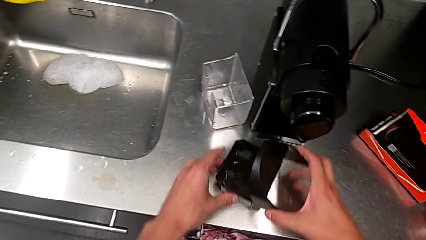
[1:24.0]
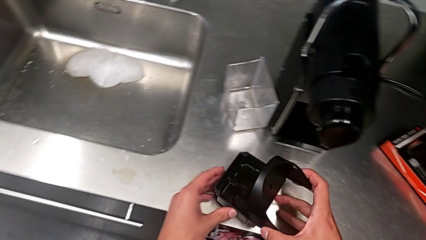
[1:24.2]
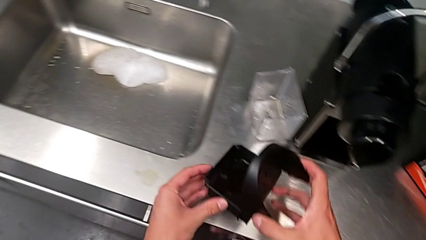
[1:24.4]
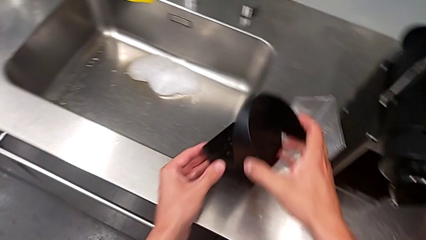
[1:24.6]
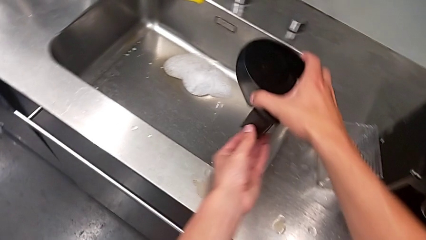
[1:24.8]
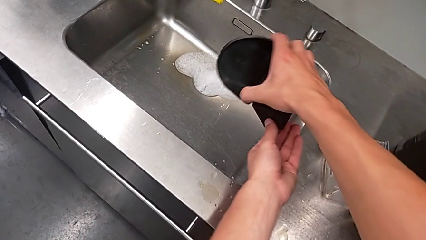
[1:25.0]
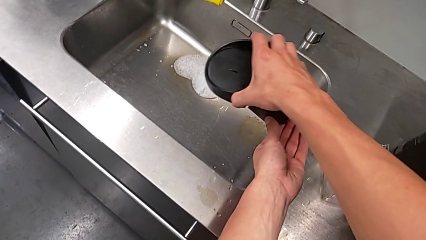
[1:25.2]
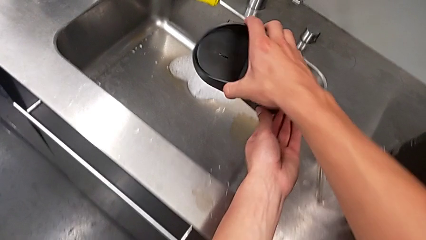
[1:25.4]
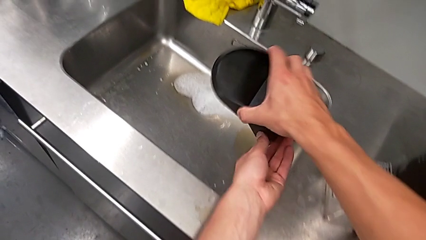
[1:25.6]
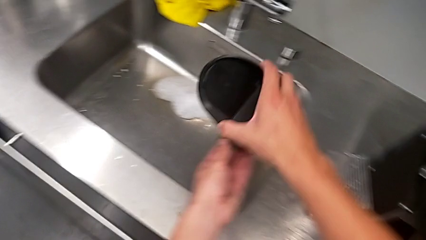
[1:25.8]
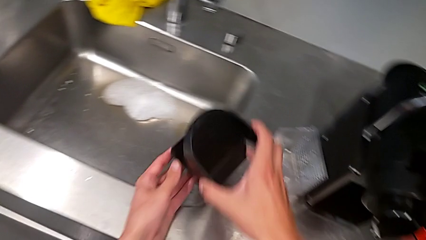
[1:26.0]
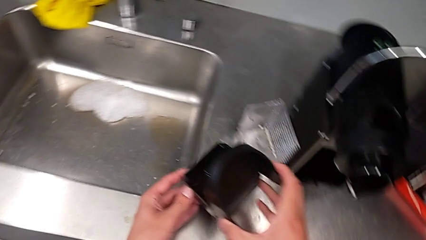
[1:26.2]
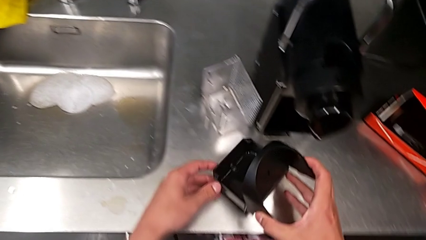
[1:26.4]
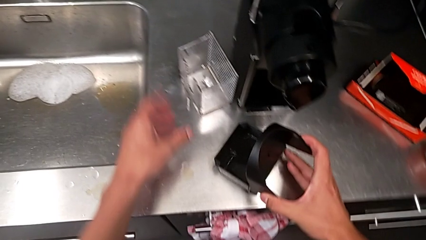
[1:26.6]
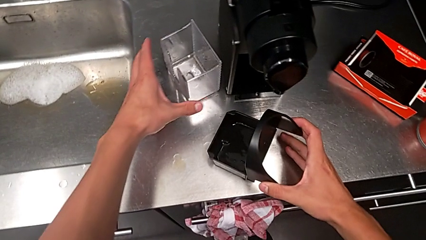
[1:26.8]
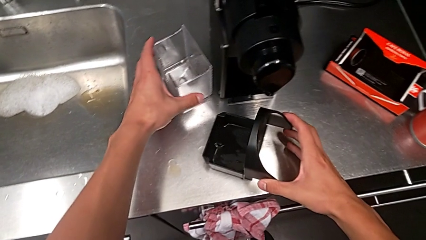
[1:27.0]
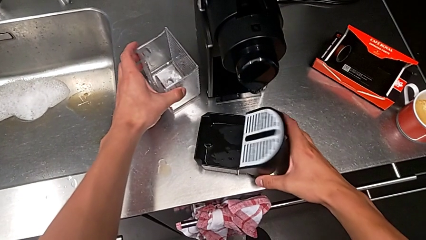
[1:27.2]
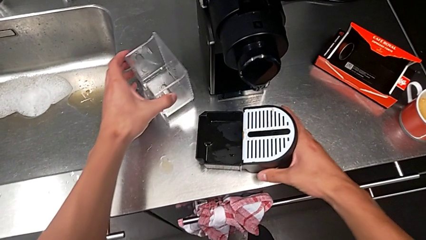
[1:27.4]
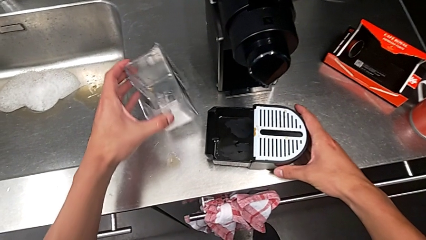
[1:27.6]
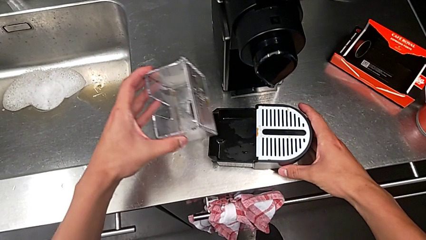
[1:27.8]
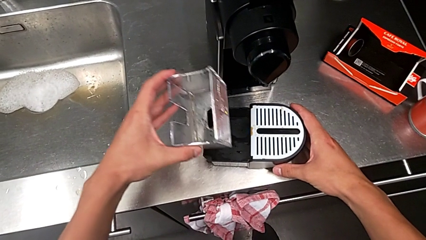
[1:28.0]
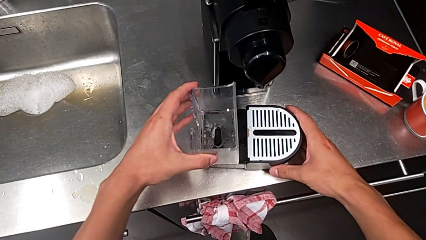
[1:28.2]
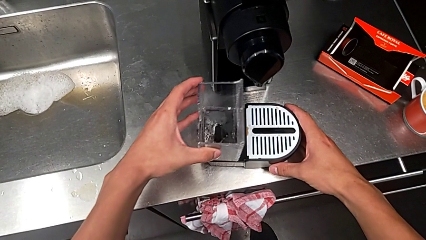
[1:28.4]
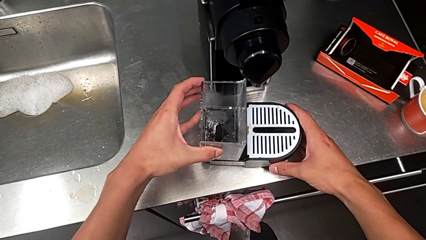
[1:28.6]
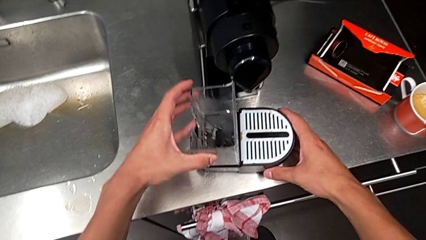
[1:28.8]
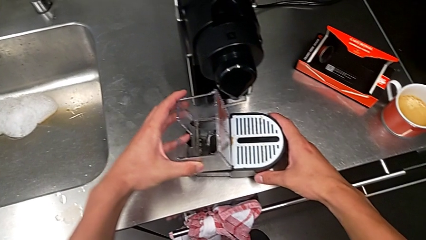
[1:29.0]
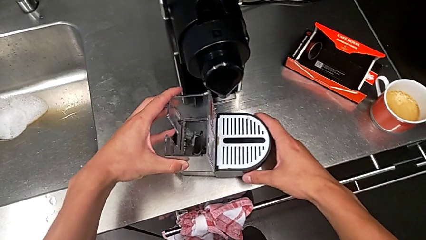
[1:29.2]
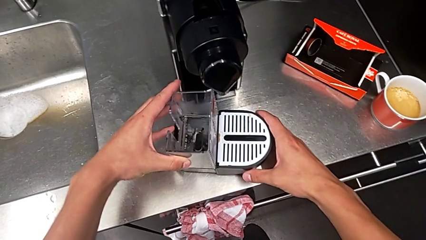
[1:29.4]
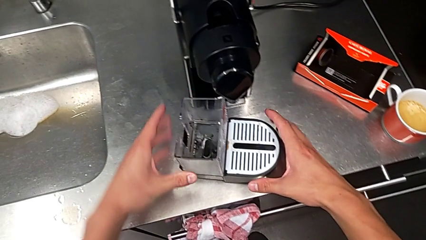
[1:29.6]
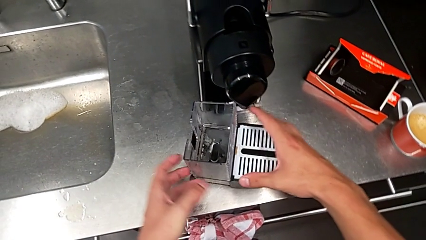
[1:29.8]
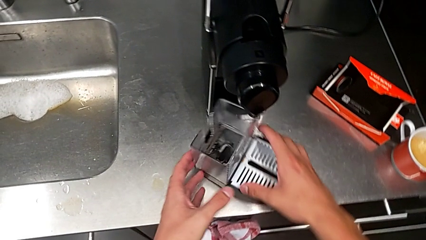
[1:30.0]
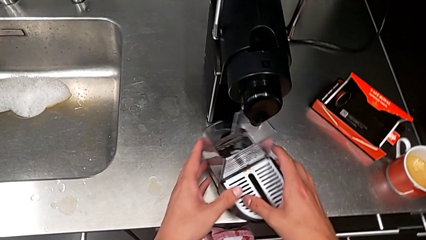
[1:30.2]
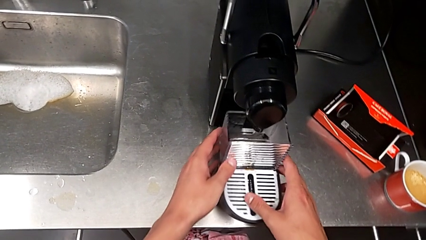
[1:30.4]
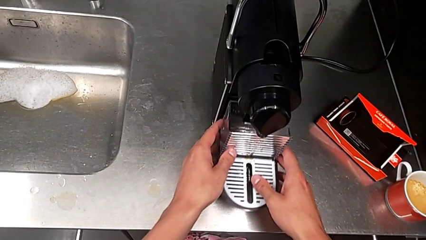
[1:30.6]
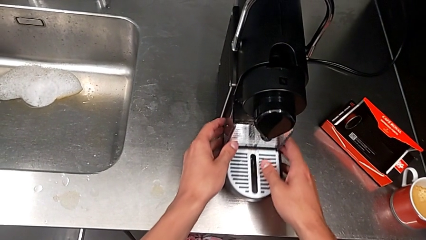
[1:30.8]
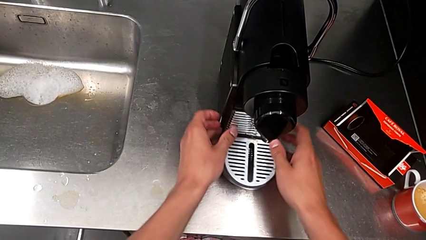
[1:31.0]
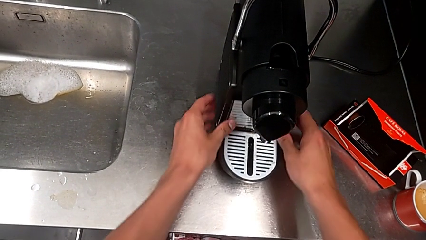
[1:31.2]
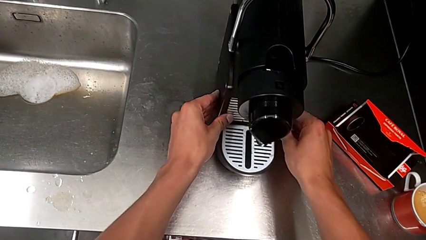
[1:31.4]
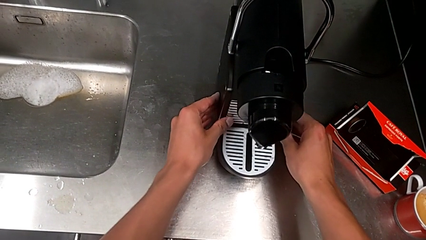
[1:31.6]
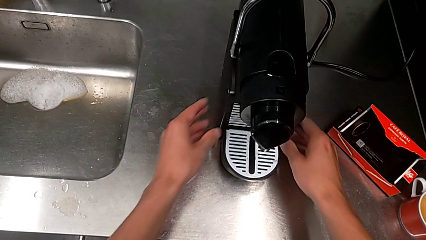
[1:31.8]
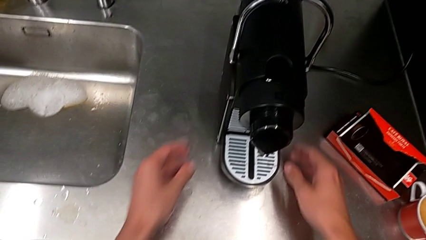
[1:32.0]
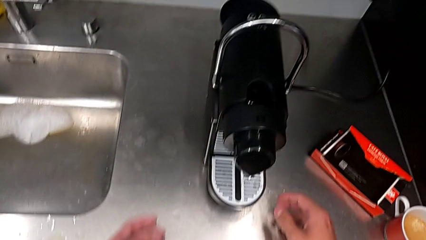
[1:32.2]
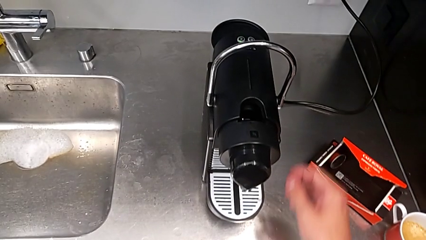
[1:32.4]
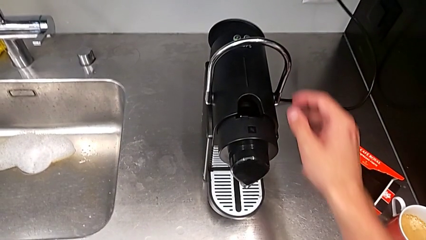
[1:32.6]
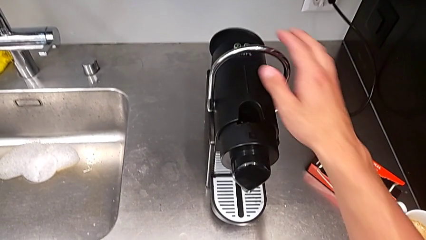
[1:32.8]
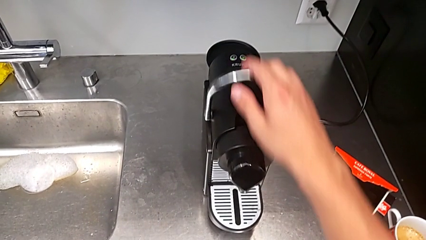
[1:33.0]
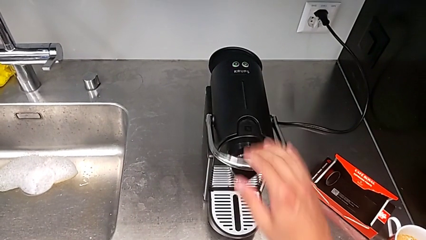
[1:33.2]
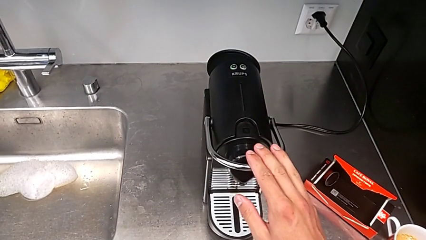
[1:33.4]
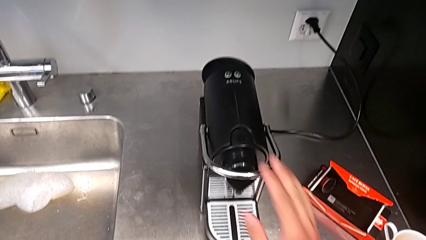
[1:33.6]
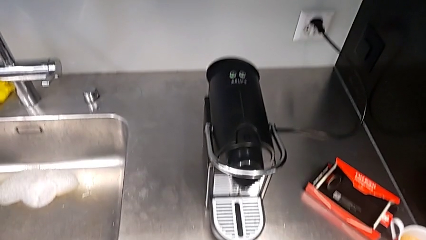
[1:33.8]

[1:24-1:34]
The camera wearer is emptying the drip tray every day. They empty the drip tray, place it, grab the capsule container, assemble it, align both drip trays, insert the drip tray and slide the lever.
